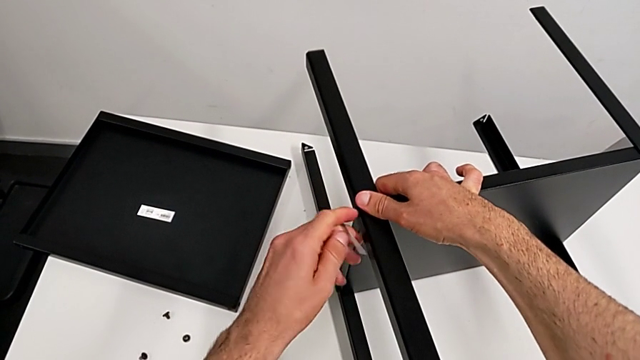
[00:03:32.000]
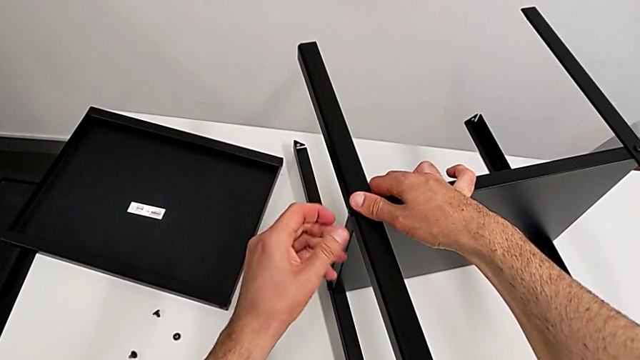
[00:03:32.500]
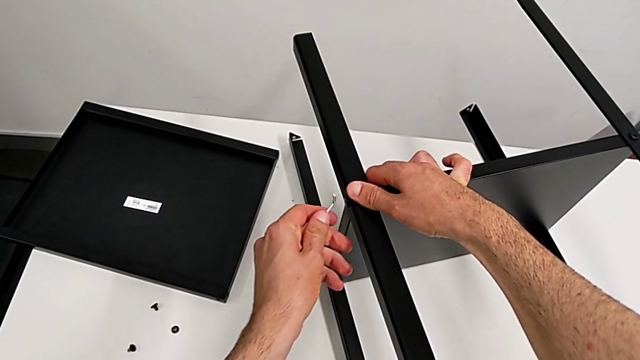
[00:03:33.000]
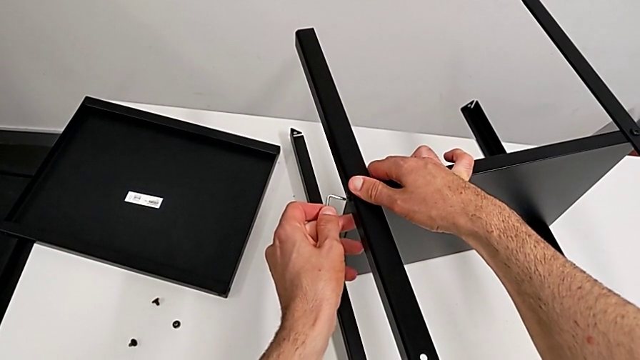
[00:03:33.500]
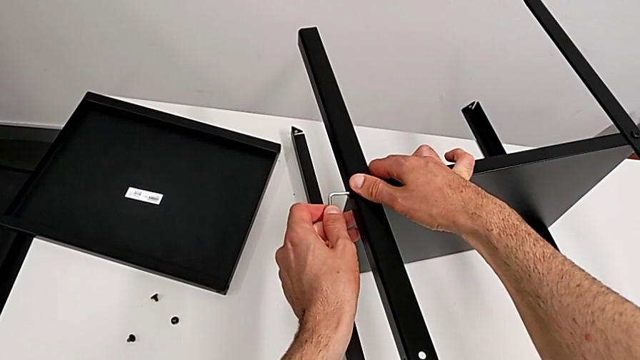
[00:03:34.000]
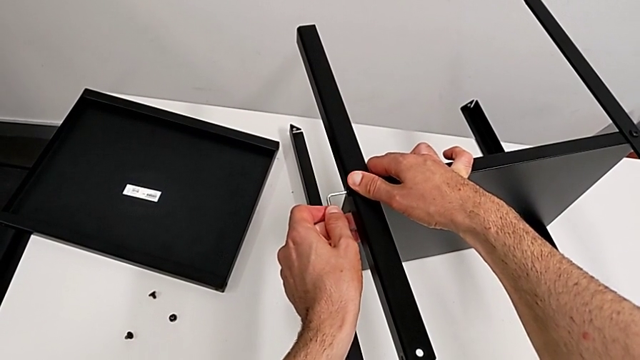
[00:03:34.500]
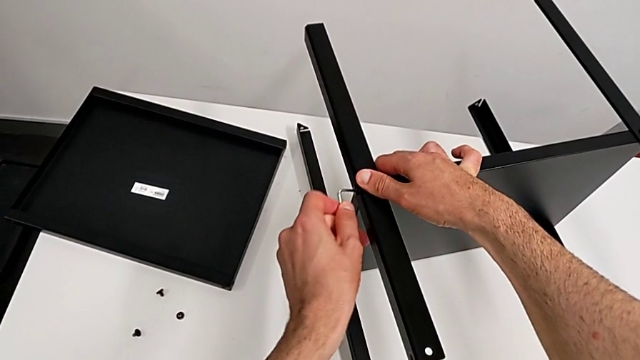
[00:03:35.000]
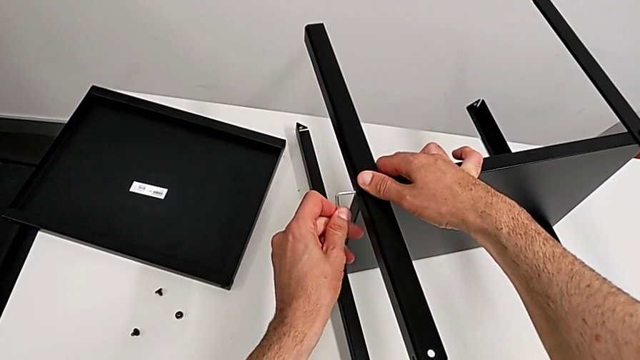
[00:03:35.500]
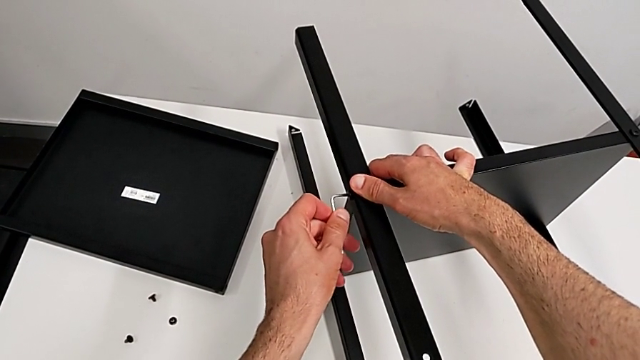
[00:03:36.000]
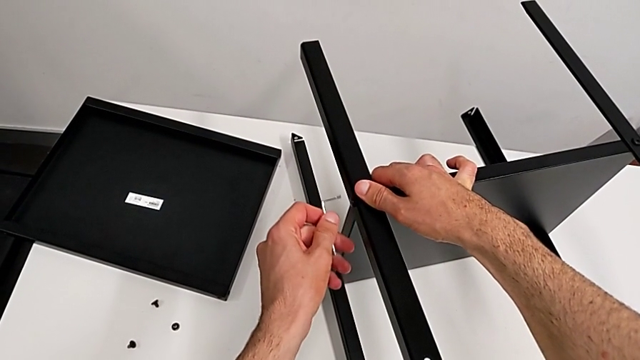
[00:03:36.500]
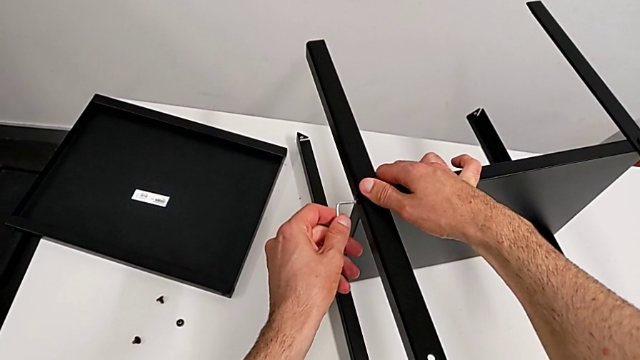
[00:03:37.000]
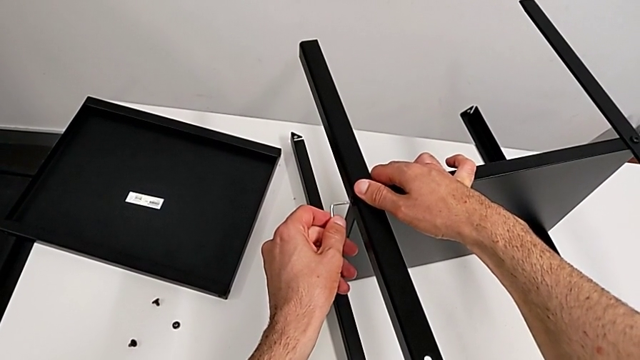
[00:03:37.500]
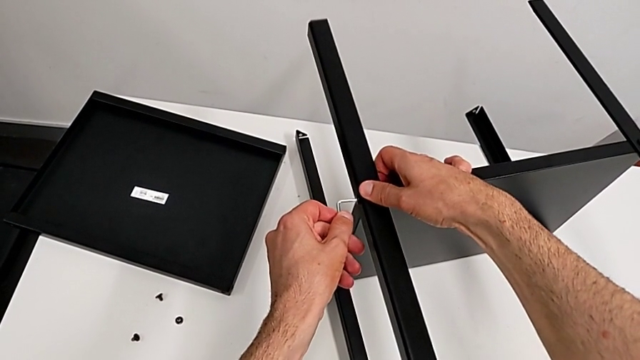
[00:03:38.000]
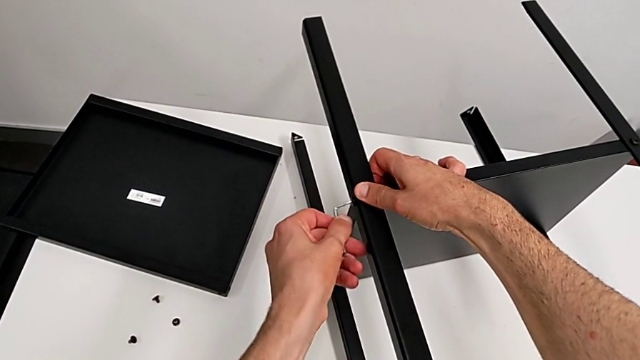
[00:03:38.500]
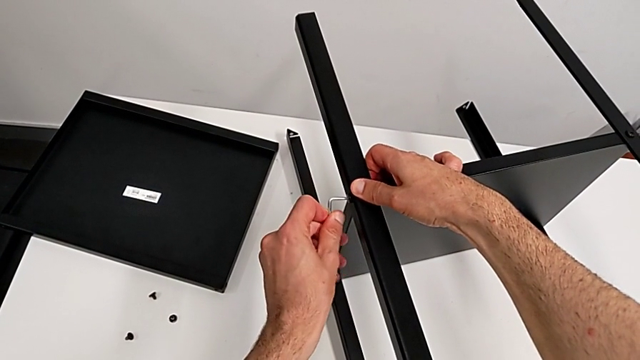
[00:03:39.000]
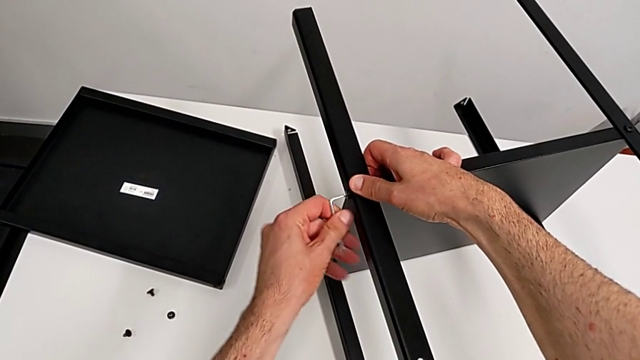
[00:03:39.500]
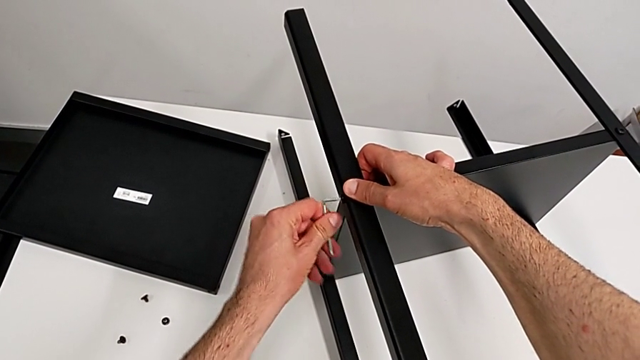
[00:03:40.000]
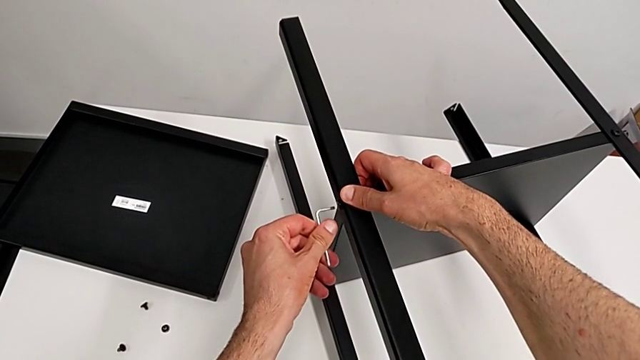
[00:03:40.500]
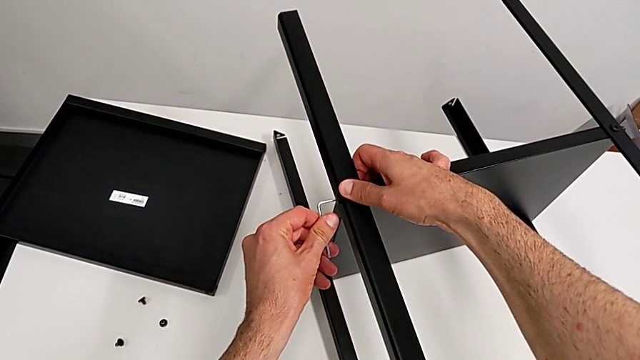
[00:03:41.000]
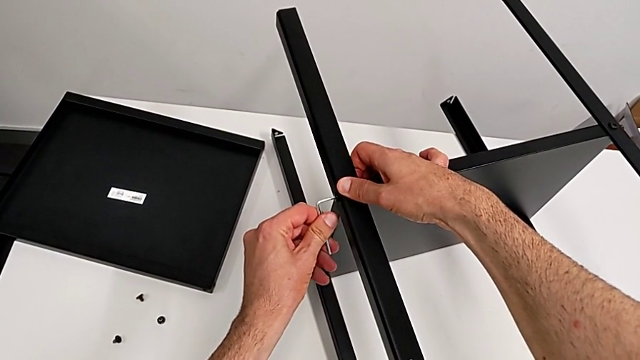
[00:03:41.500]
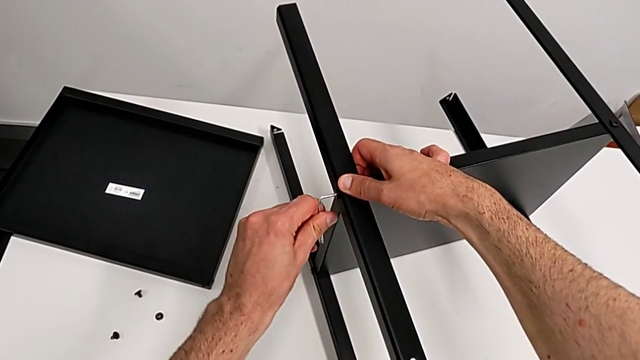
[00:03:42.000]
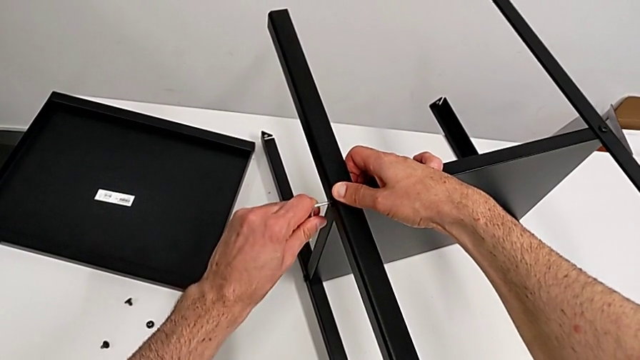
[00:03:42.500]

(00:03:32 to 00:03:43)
The camera wearer is disassembling the first leg. They withdraw the Allen wrench and insert it.

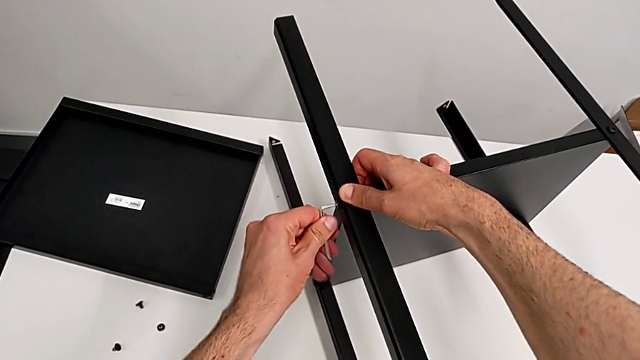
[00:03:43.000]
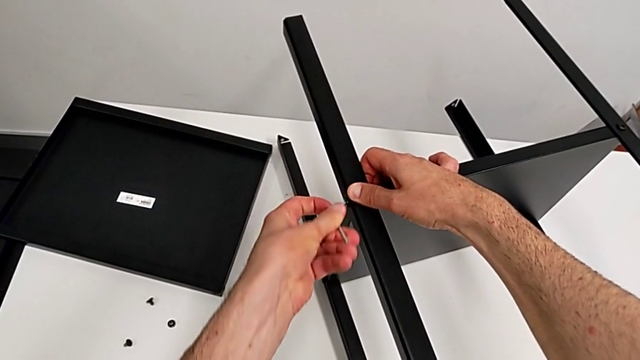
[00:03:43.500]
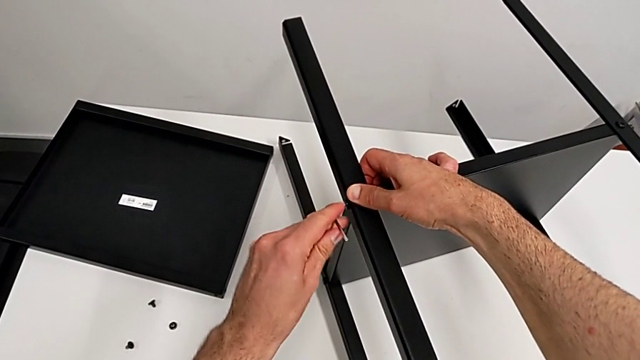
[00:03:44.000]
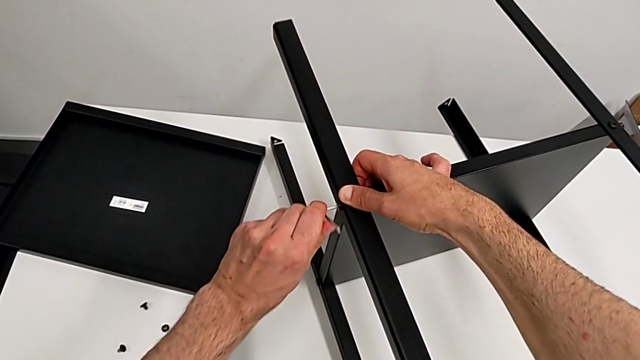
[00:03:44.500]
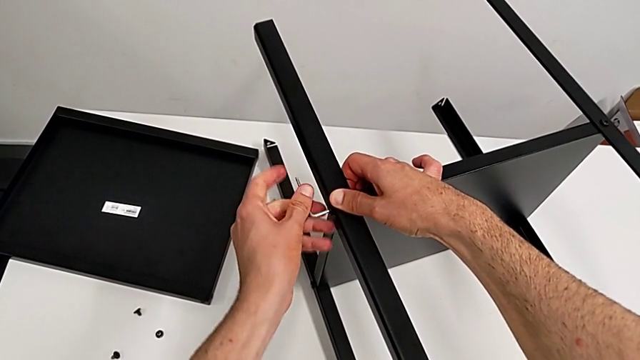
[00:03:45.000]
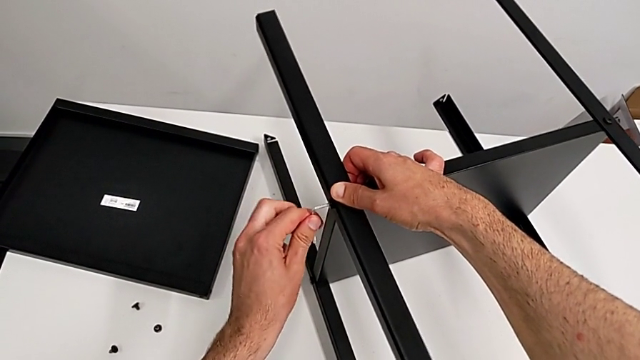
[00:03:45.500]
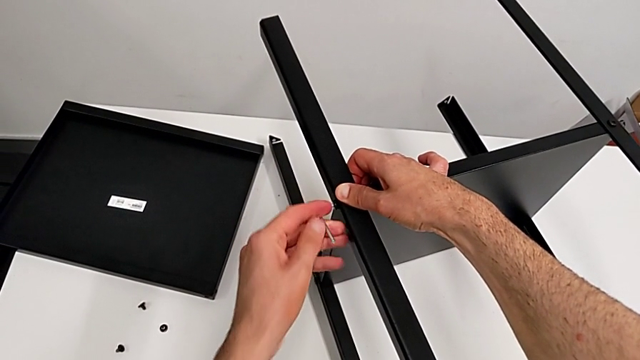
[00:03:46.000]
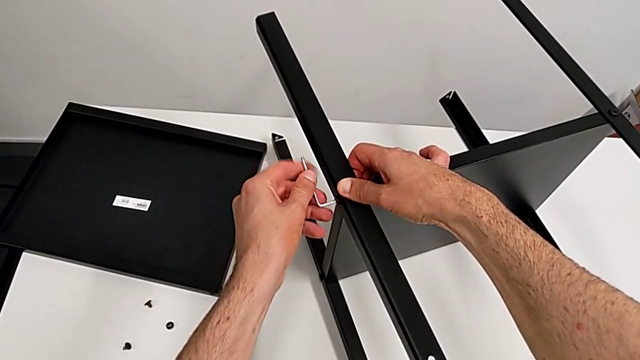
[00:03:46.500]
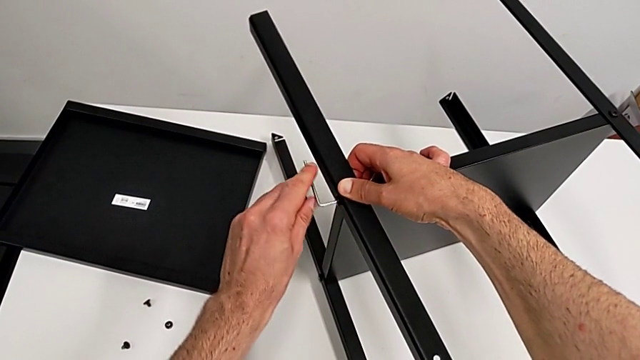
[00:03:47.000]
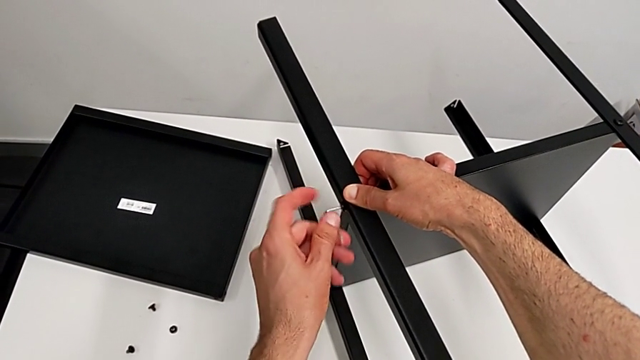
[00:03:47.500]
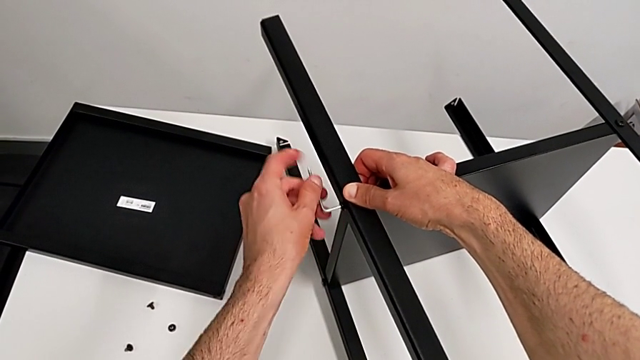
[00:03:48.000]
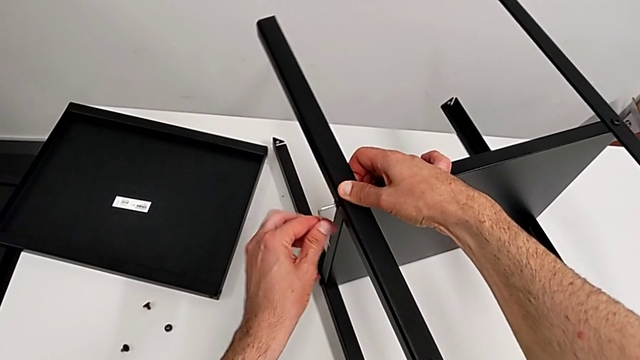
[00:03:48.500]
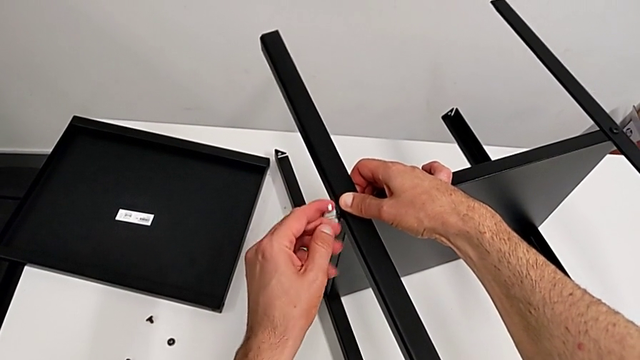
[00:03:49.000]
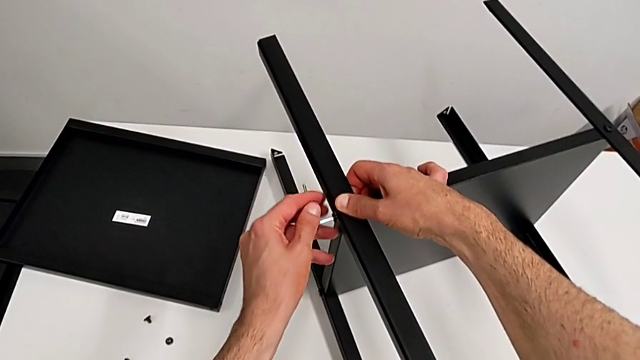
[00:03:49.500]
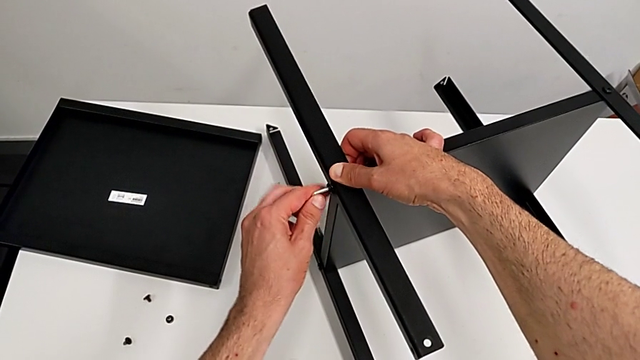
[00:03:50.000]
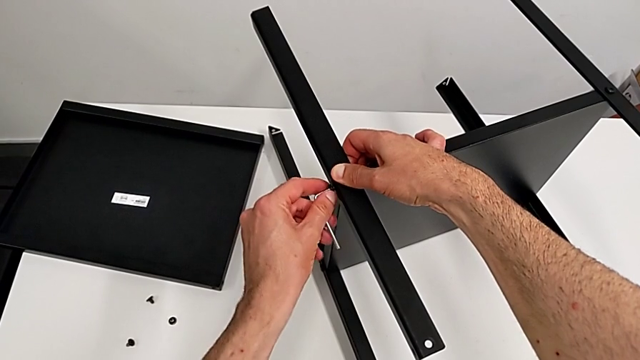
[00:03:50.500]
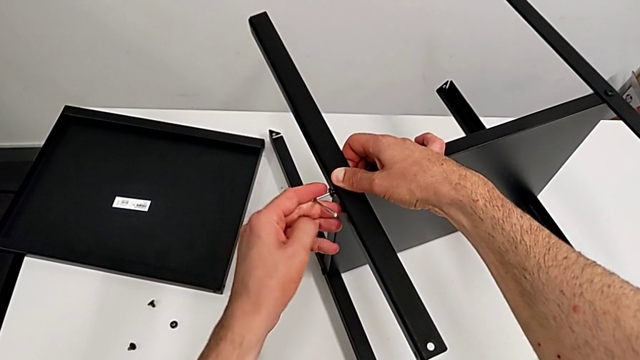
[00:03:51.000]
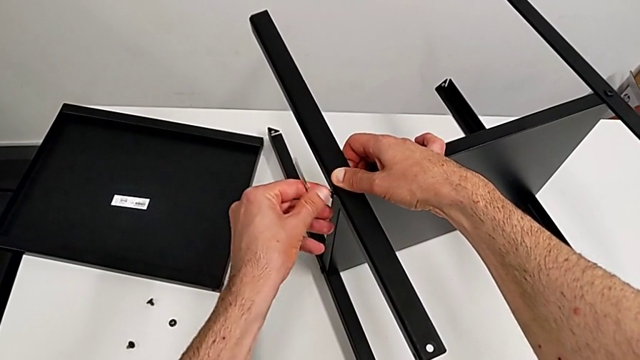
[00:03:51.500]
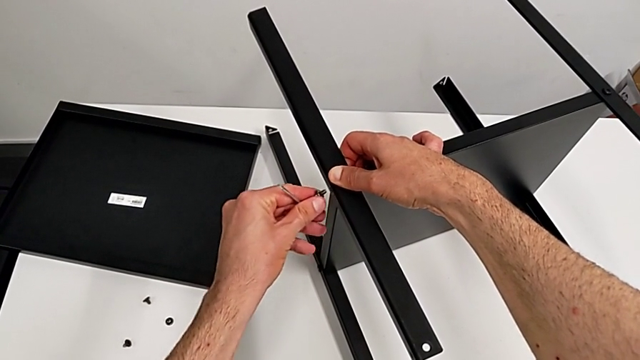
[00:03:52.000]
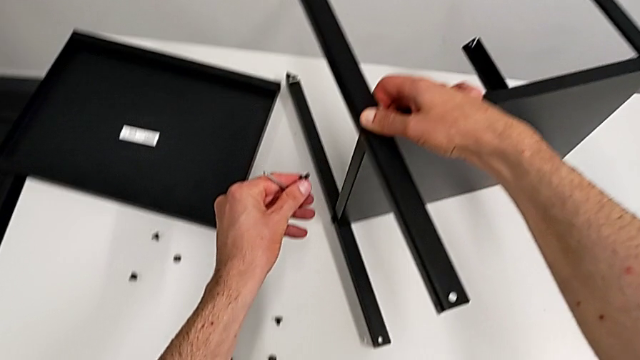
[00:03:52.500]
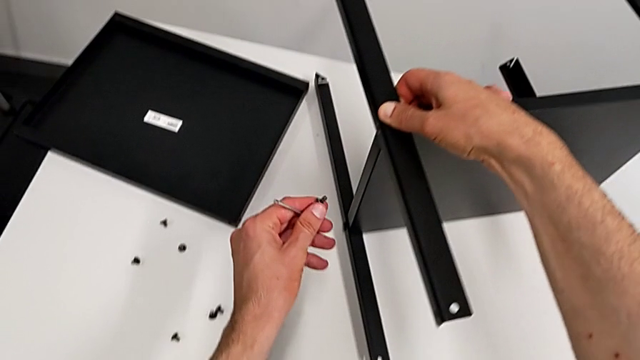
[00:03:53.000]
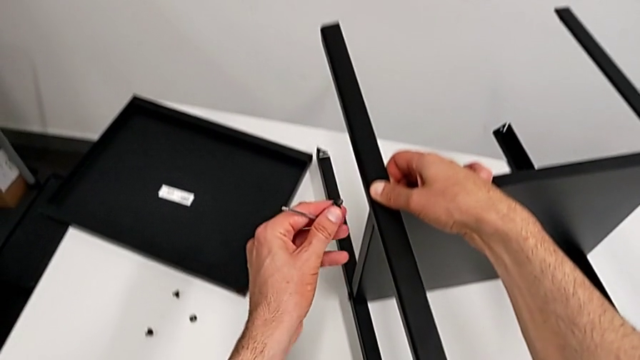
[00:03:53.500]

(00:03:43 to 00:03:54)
The camera wearer is disassembling the first leg. They unscrew the hex socket head and disassemble it.
